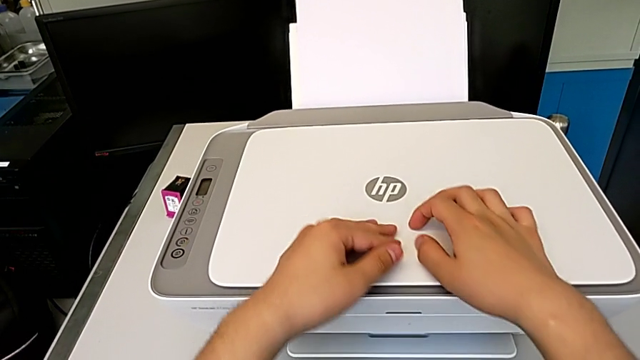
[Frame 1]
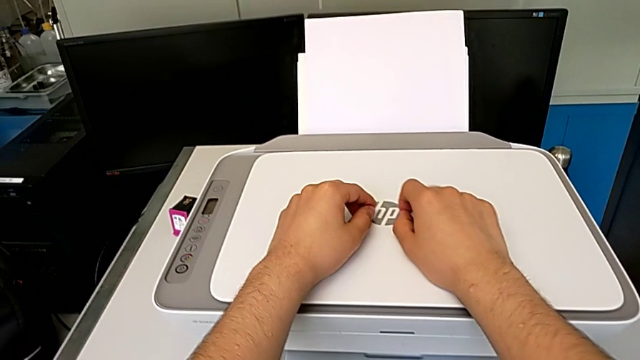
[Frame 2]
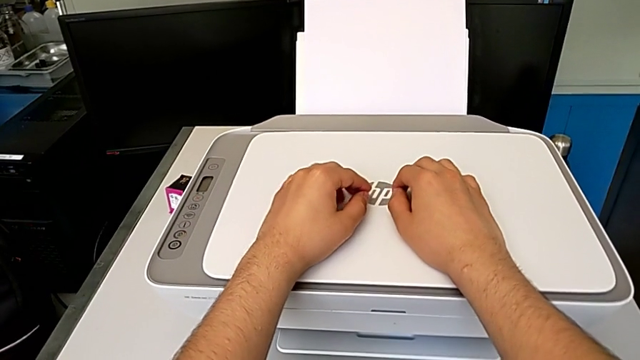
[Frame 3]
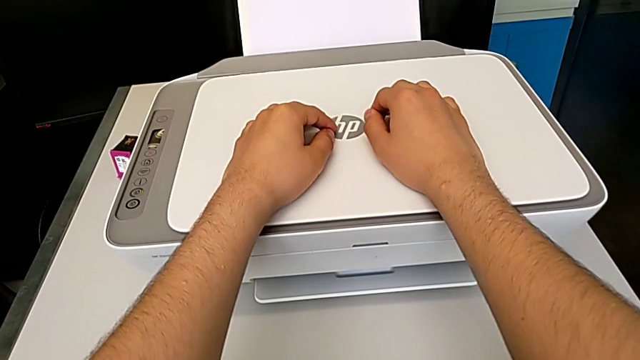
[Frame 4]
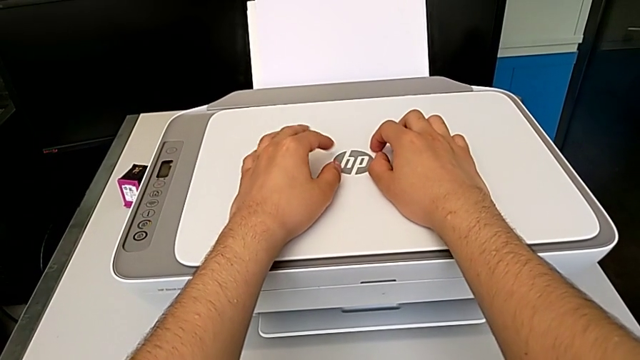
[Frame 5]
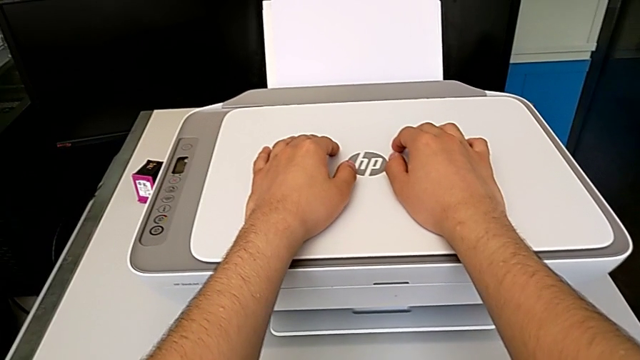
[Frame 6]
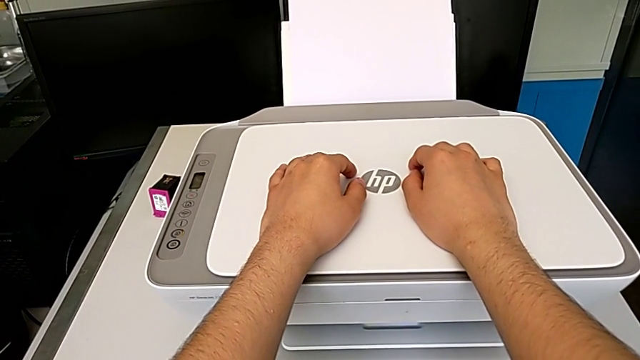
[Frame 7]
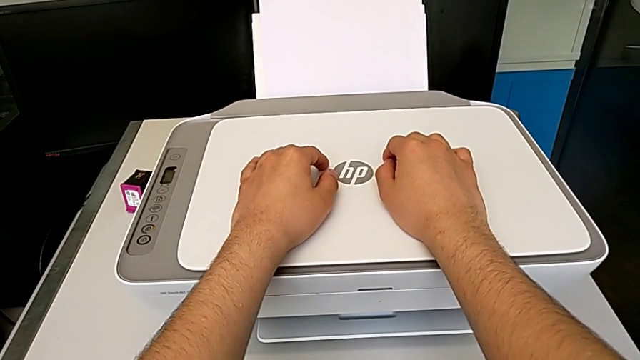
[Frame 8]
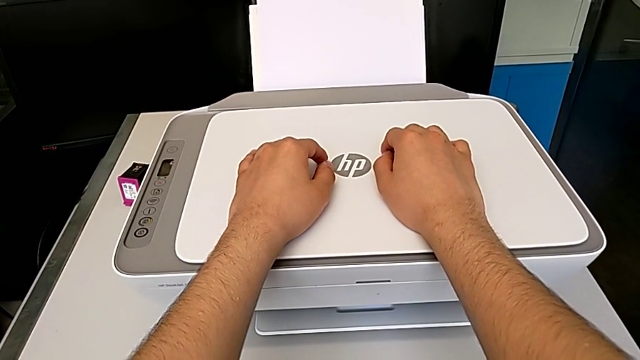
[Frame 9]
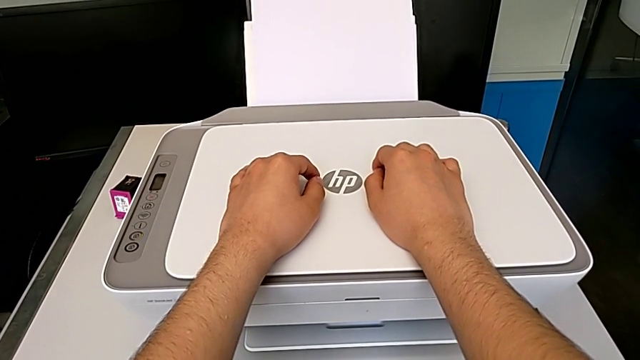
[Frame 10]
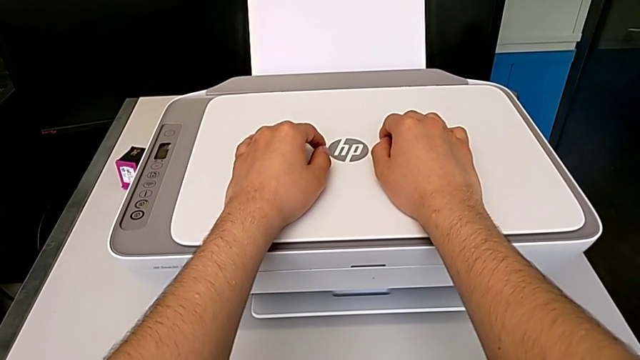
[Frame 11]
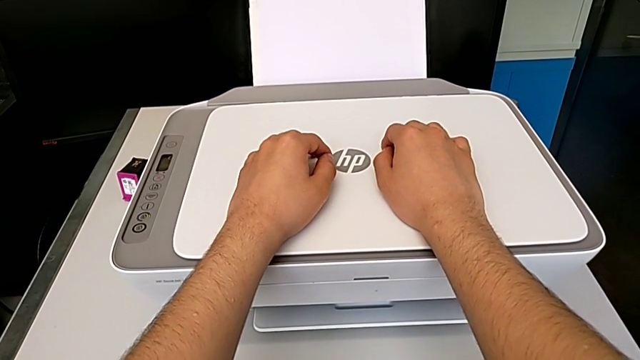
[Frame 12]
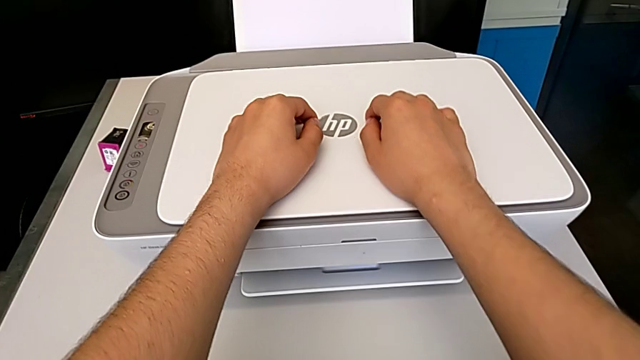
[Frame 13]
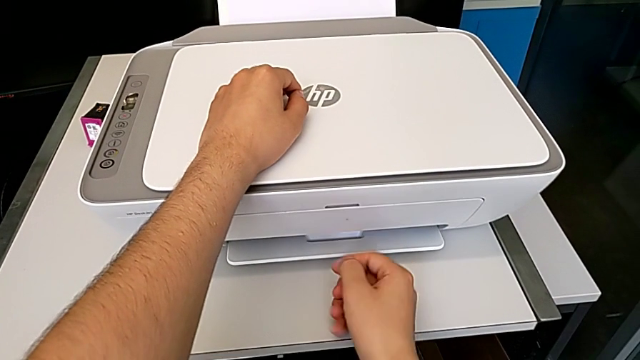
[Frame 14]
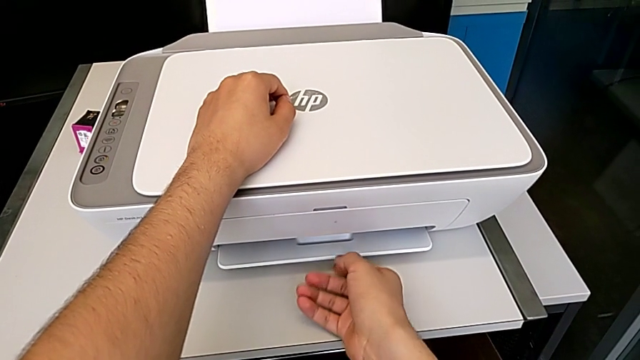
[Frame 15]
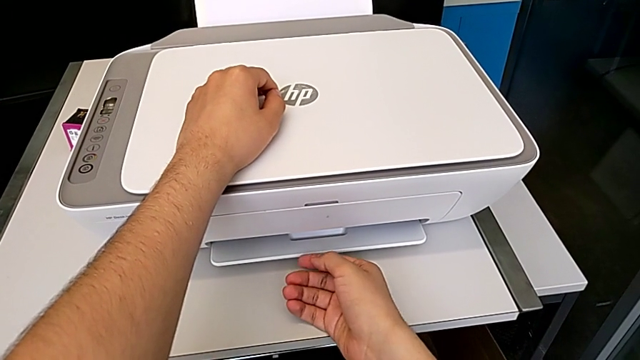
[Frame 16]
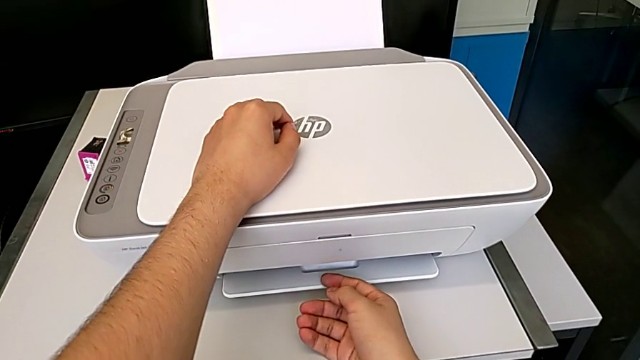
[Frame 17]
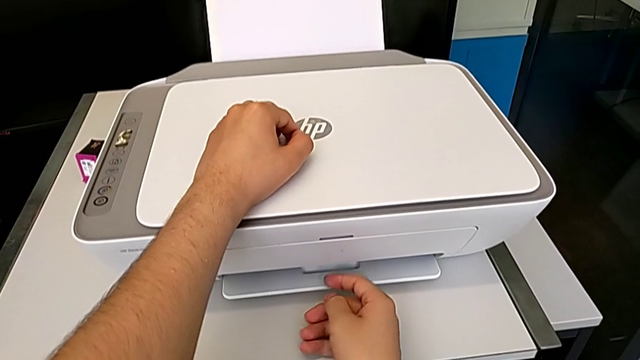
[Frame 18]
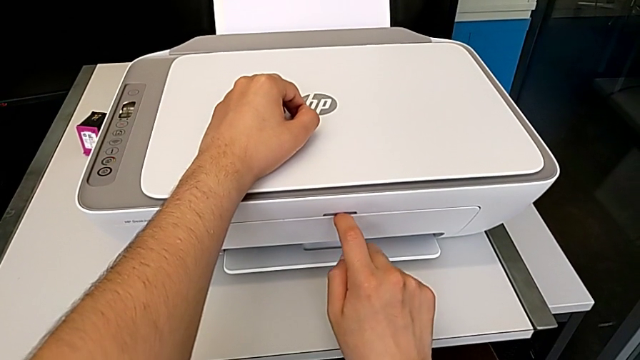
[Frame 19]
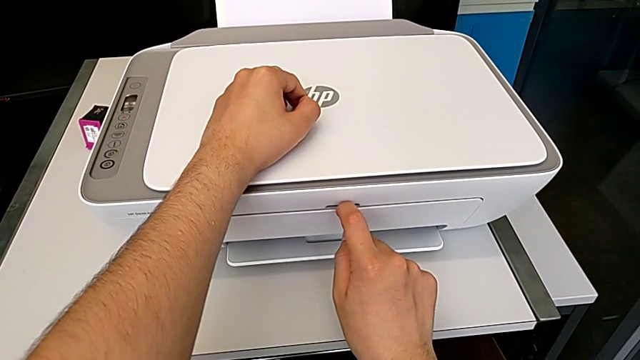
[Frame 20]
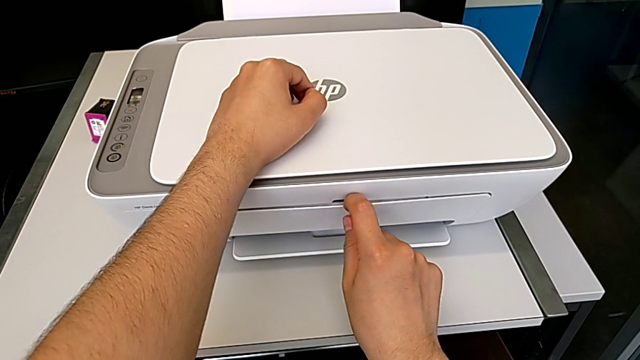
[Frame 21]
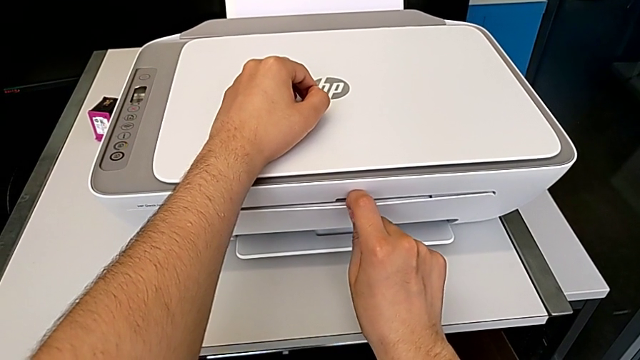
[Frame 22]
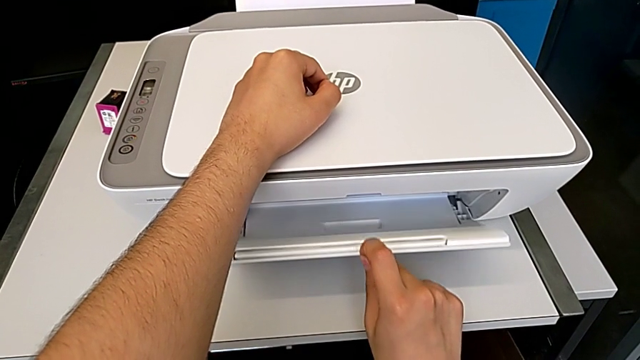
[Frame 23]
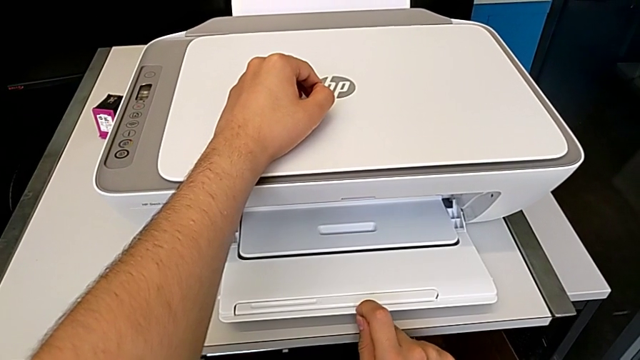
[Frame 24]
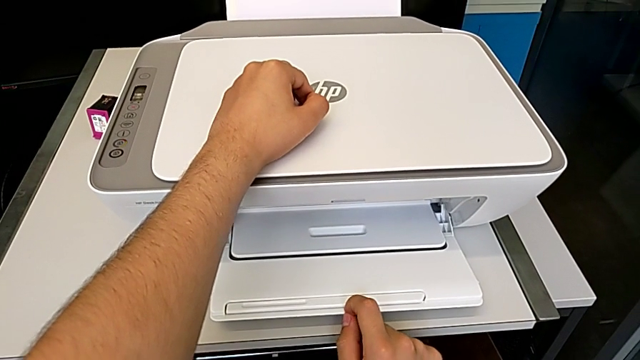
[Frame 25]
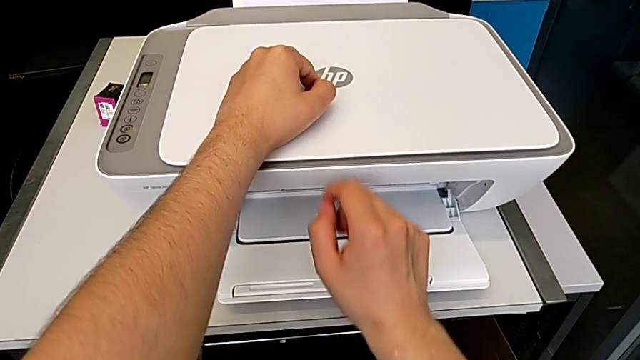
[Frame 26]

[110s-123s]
The camera wearer is taking a copy of something. They grab the extending paper tray and open it.

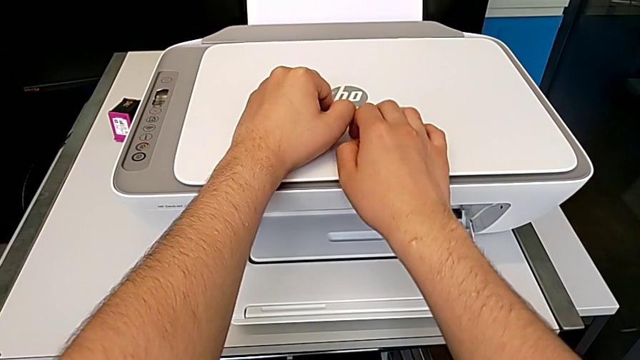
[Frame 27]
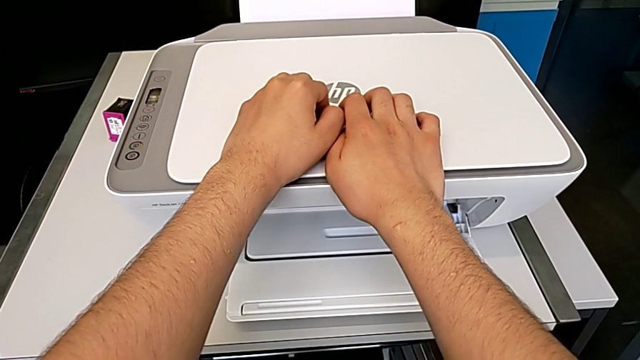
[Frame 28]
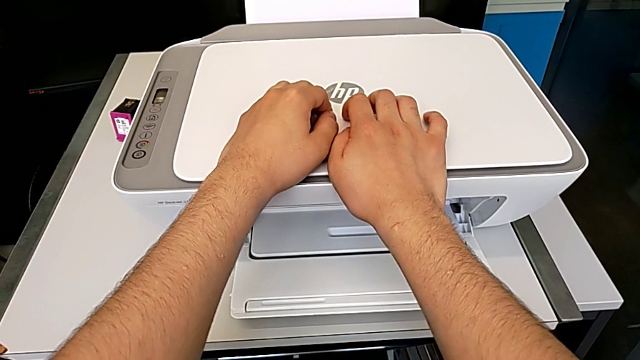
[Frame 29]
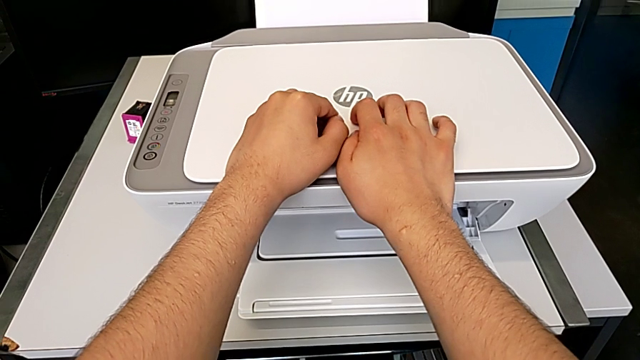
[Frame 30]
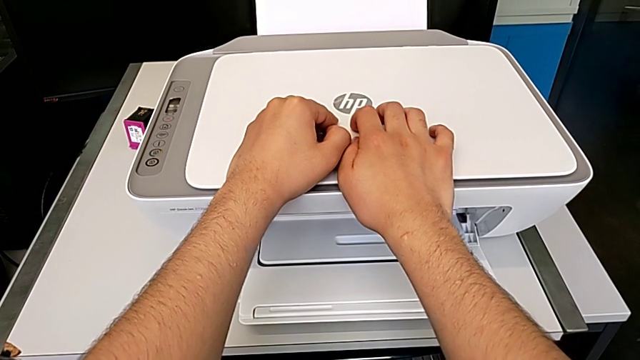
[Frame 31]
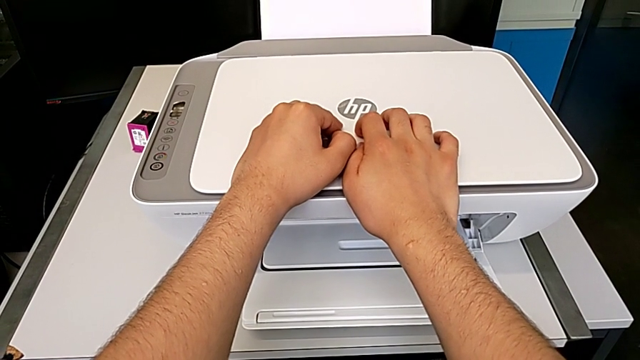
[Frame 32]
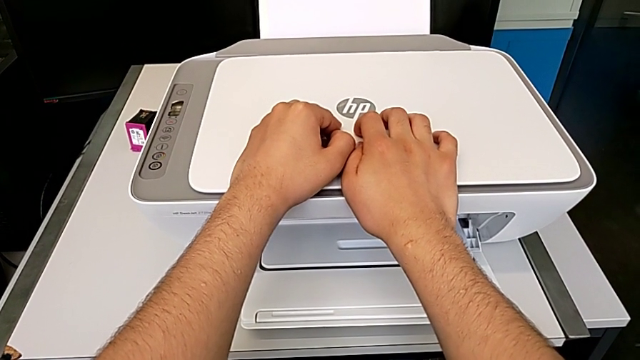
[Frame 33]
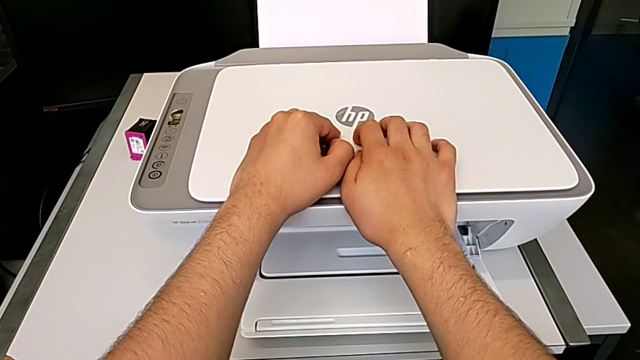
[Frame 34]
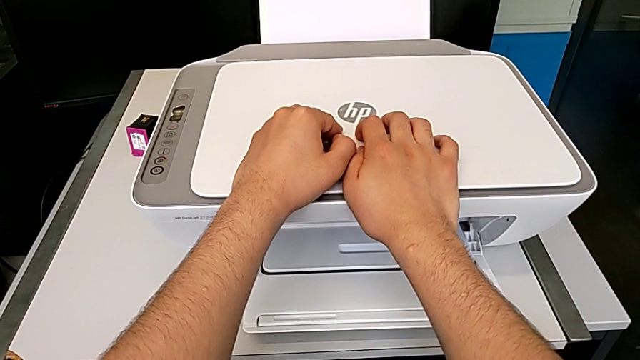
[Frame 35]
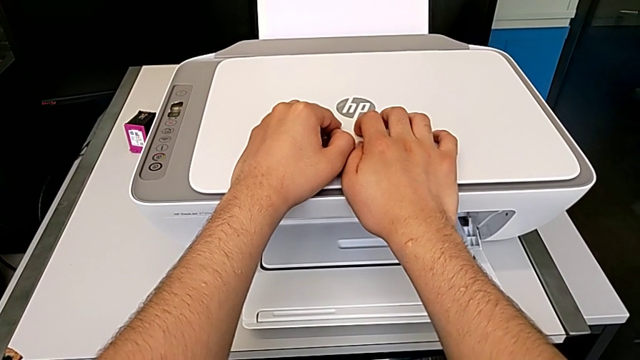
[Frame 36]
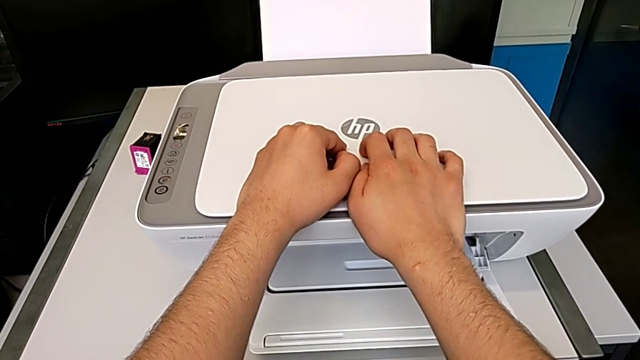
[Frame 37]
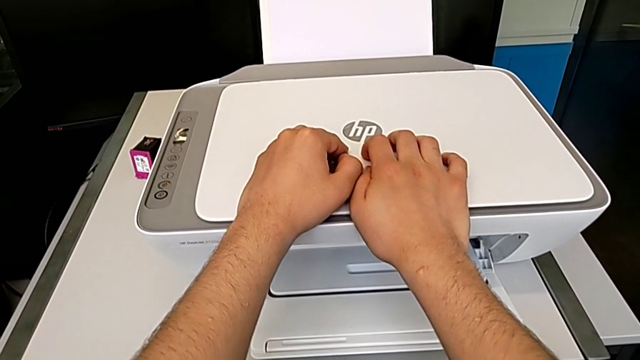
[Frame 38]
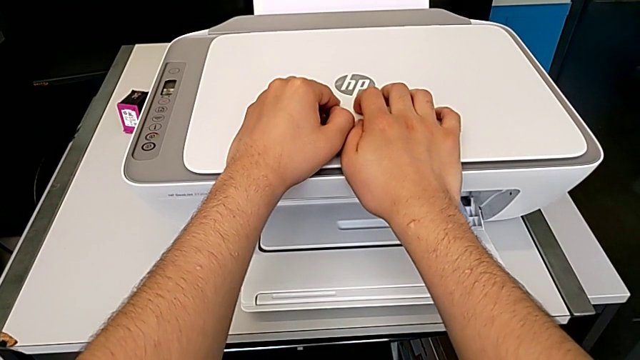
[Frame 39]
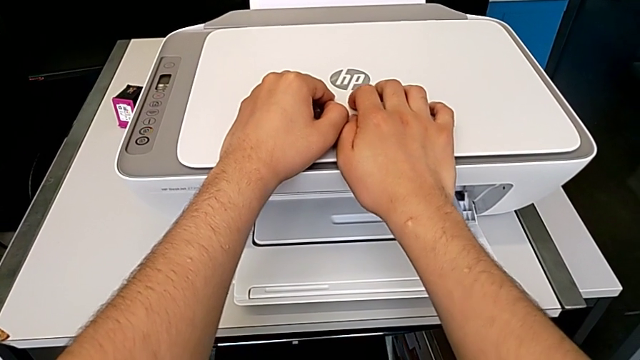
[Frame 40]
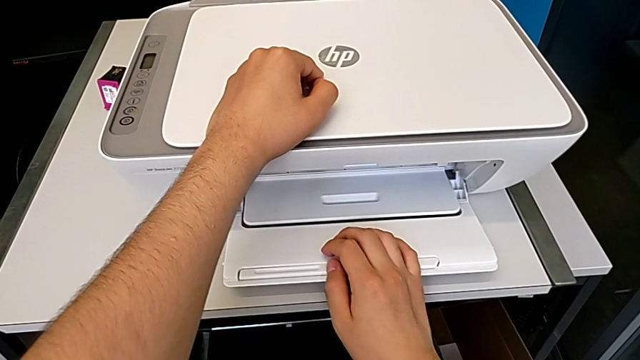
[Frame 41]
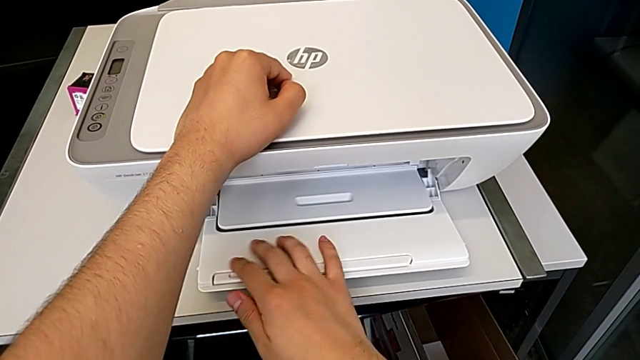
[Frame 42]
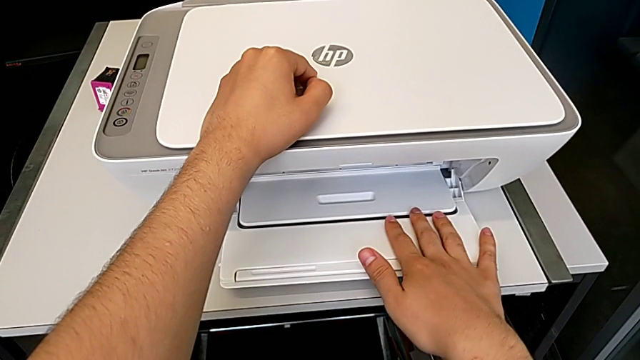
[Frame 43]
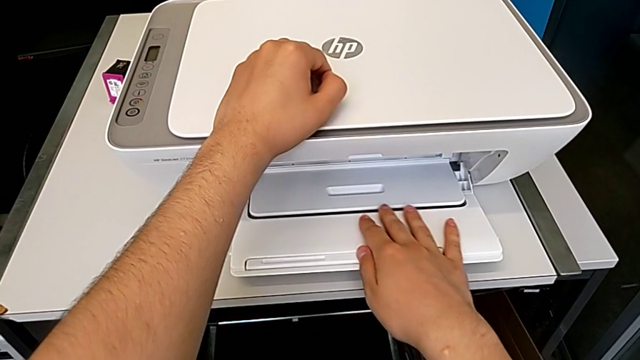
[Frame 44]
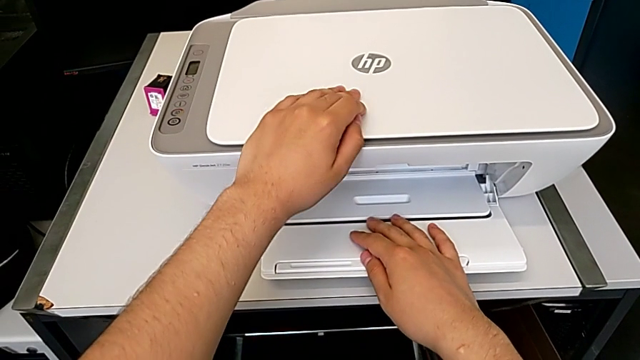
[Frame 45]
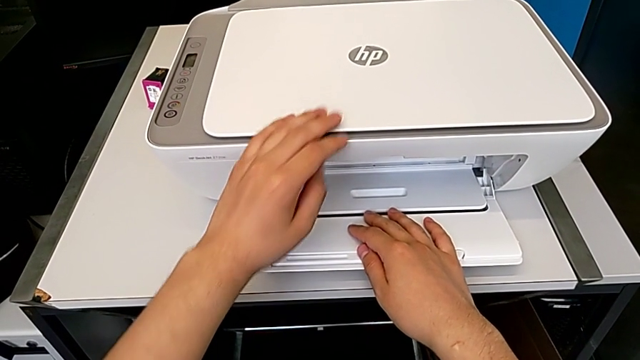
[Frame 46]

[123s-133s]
The camera wearer is taking a copy of something. They touch the extending paper tray.
